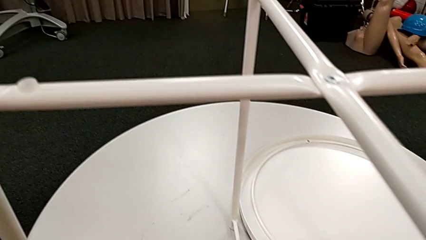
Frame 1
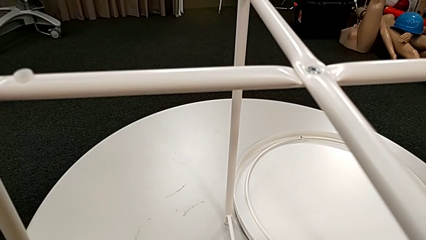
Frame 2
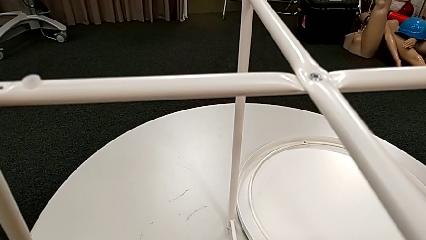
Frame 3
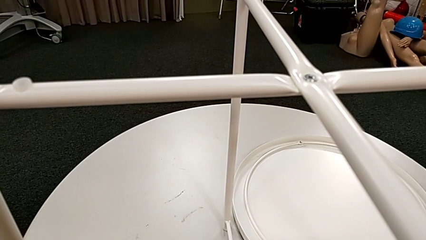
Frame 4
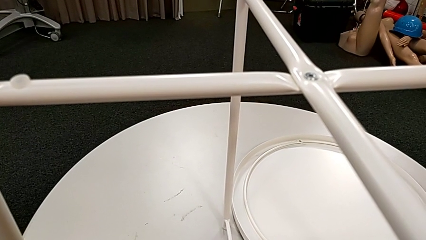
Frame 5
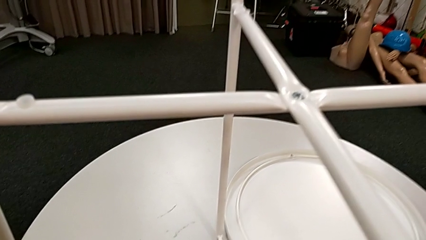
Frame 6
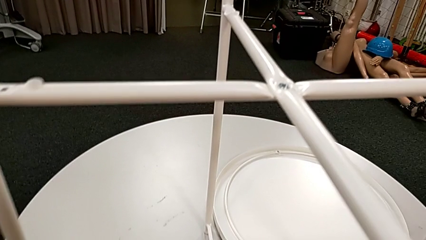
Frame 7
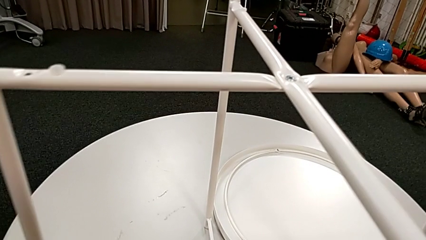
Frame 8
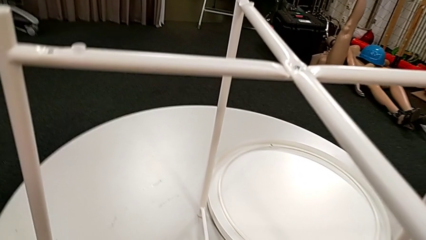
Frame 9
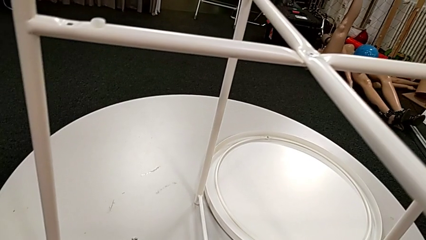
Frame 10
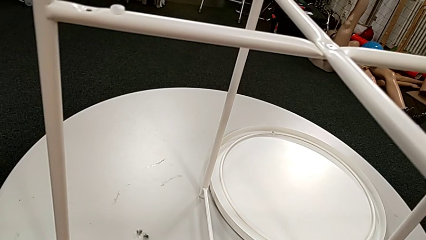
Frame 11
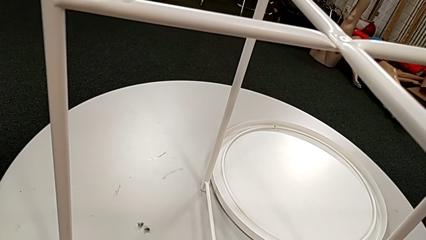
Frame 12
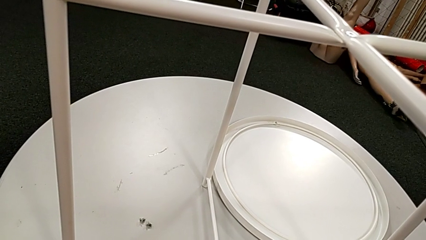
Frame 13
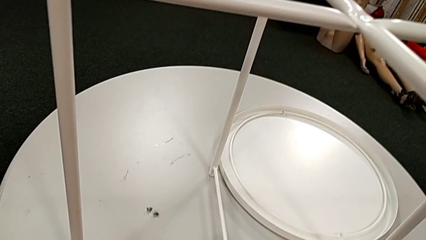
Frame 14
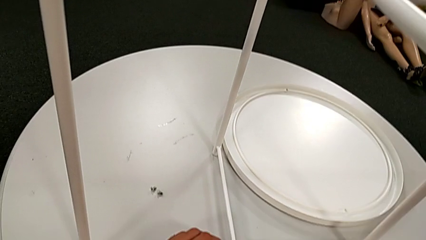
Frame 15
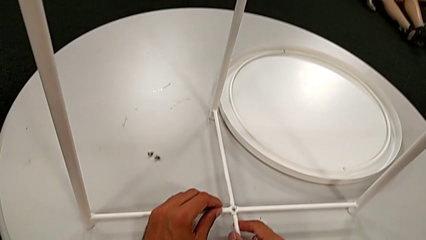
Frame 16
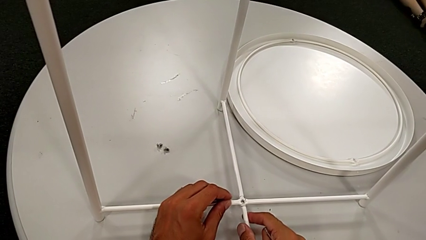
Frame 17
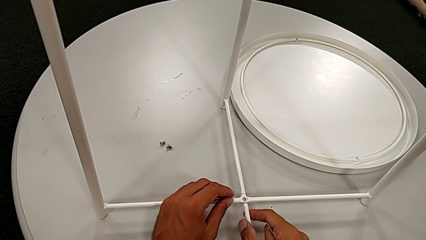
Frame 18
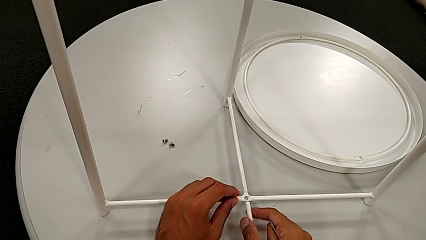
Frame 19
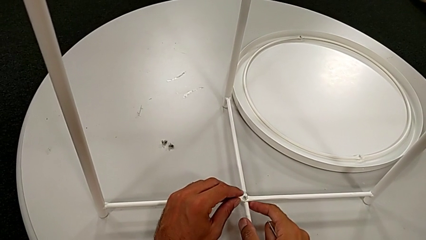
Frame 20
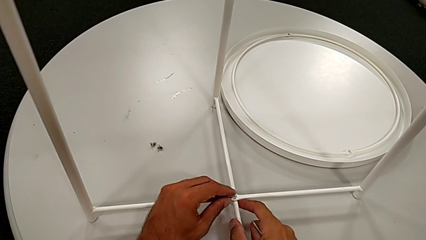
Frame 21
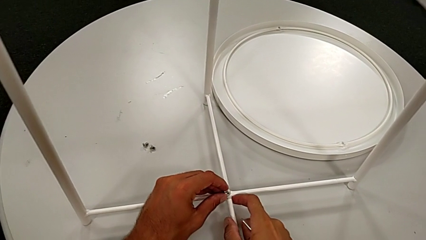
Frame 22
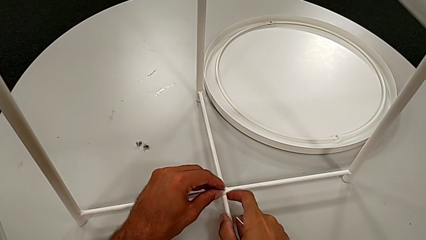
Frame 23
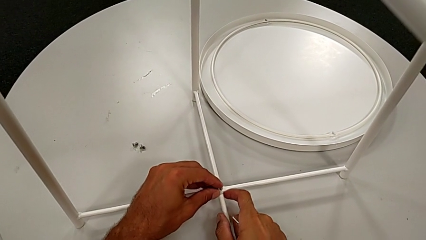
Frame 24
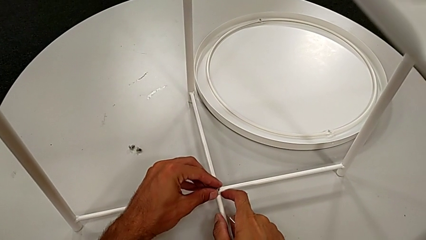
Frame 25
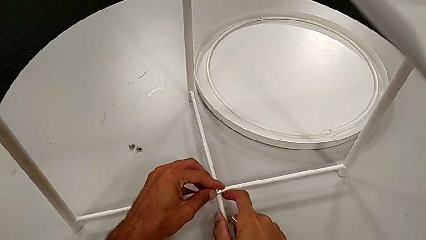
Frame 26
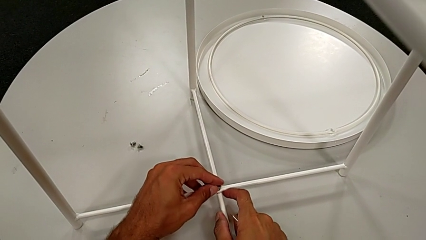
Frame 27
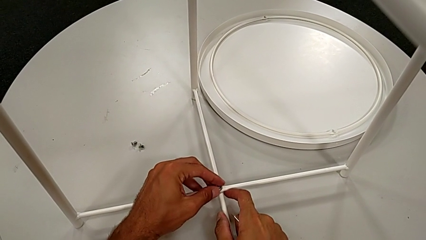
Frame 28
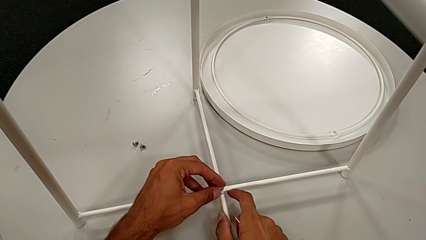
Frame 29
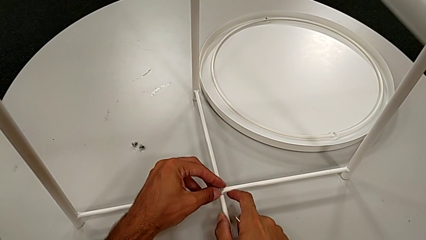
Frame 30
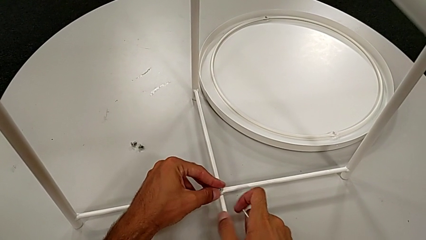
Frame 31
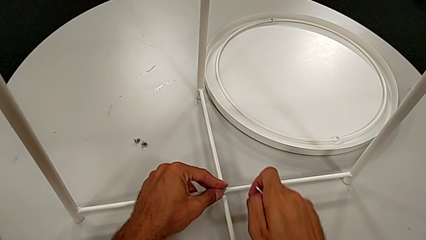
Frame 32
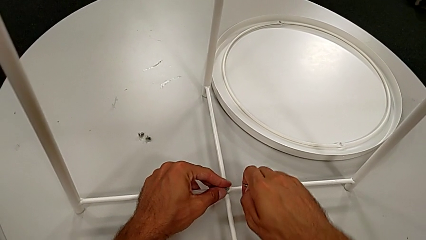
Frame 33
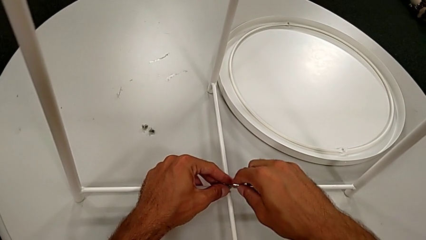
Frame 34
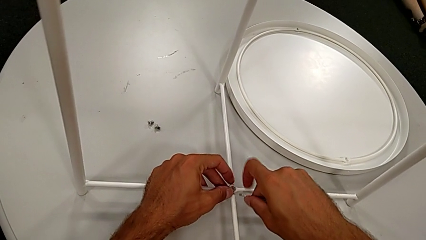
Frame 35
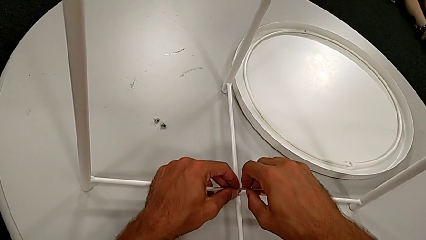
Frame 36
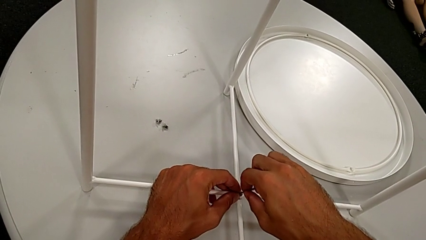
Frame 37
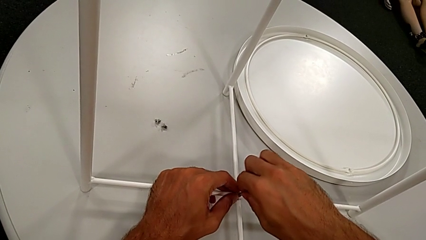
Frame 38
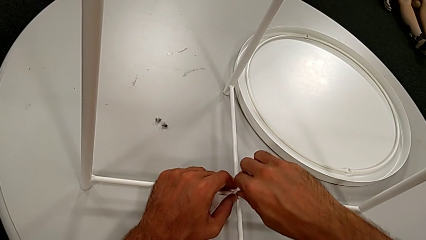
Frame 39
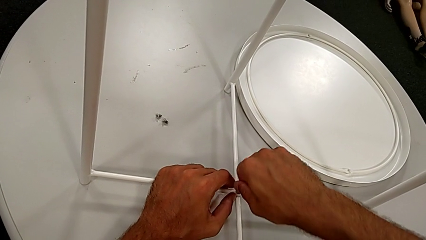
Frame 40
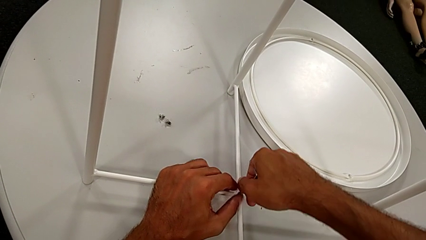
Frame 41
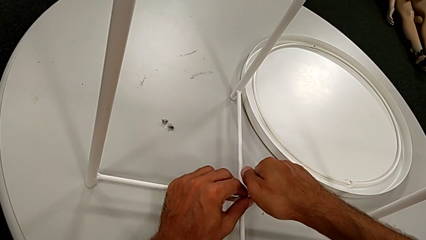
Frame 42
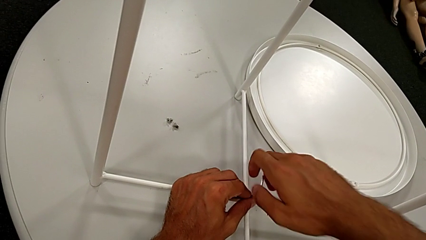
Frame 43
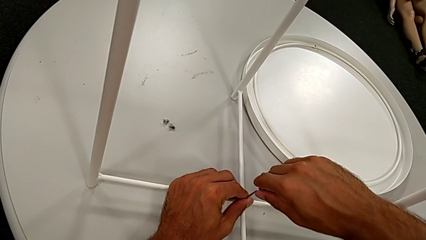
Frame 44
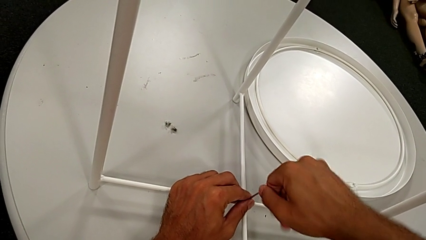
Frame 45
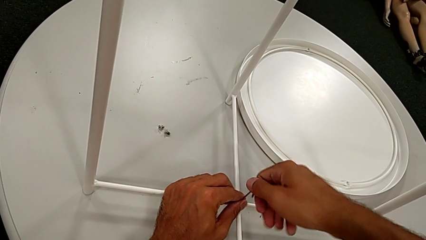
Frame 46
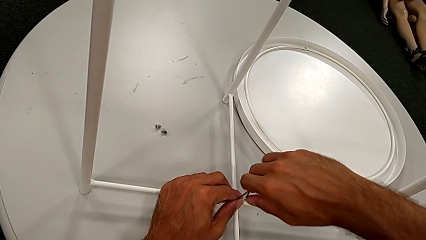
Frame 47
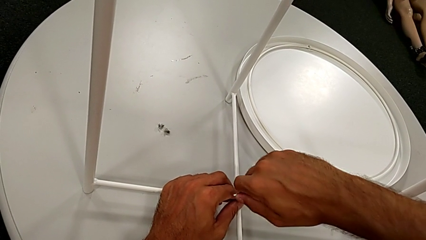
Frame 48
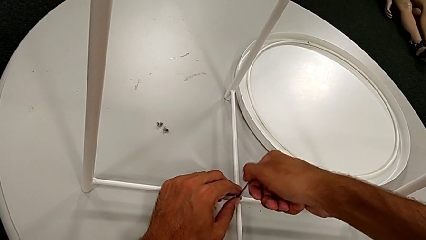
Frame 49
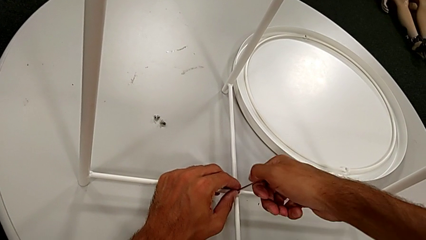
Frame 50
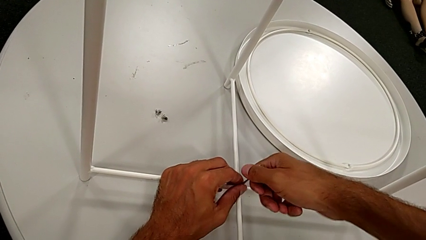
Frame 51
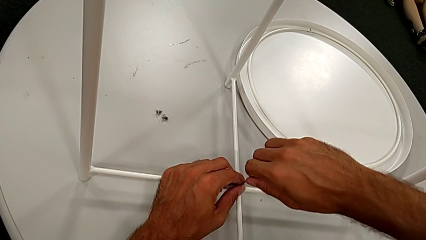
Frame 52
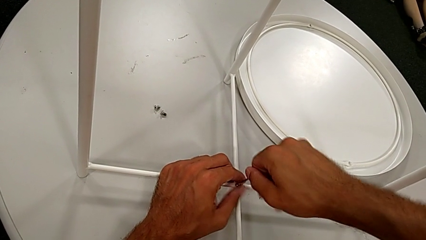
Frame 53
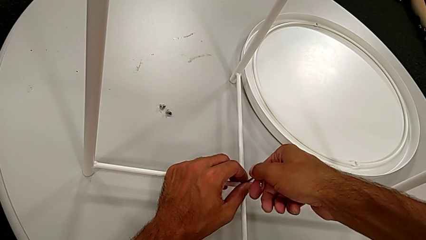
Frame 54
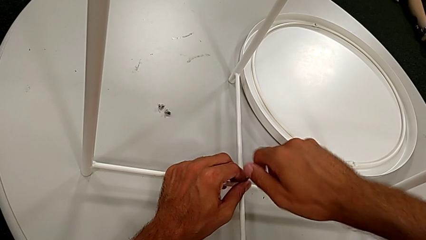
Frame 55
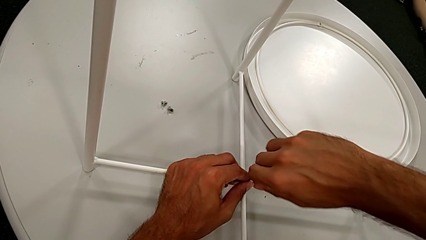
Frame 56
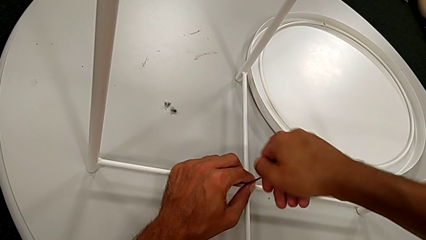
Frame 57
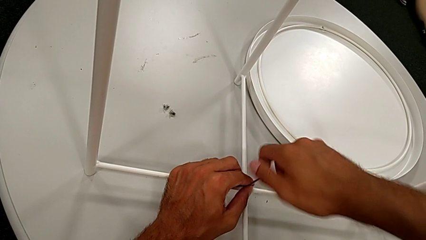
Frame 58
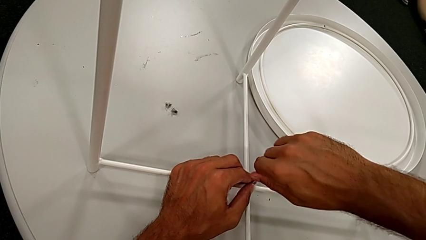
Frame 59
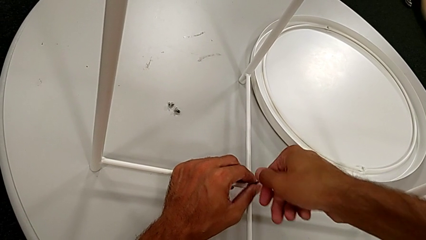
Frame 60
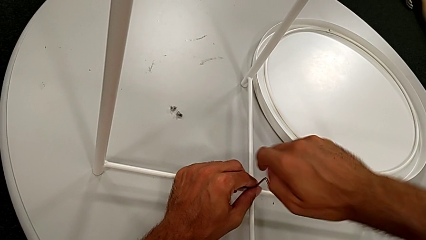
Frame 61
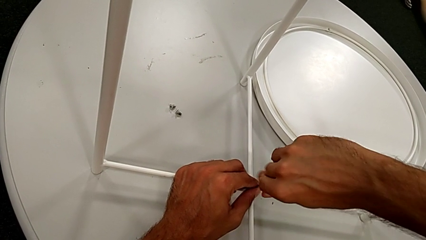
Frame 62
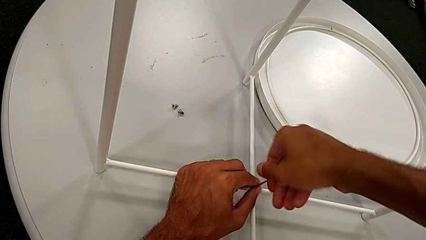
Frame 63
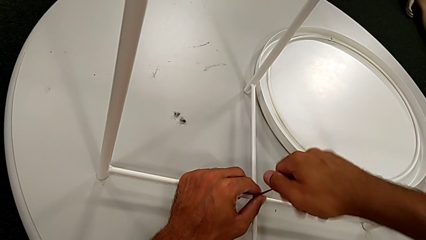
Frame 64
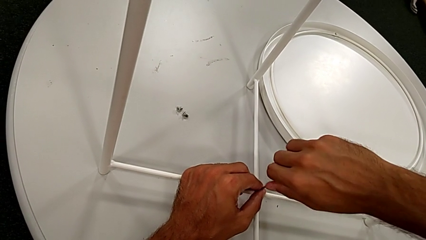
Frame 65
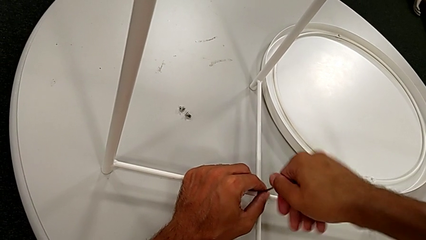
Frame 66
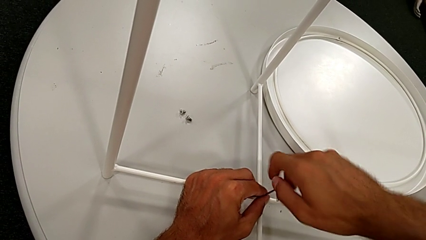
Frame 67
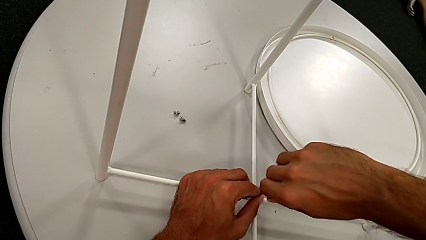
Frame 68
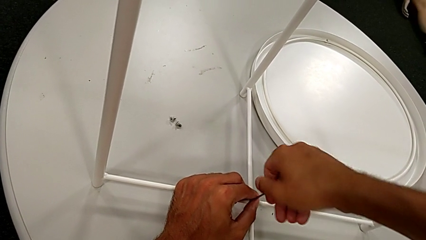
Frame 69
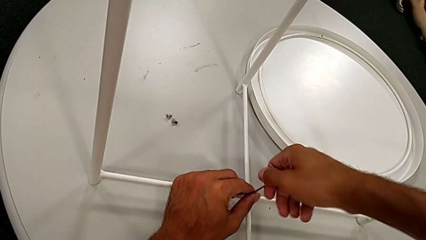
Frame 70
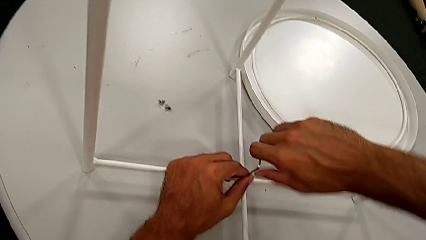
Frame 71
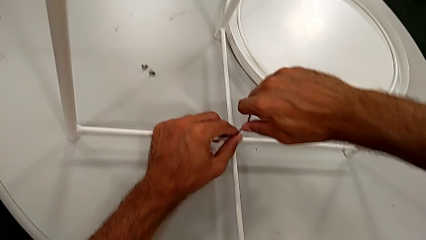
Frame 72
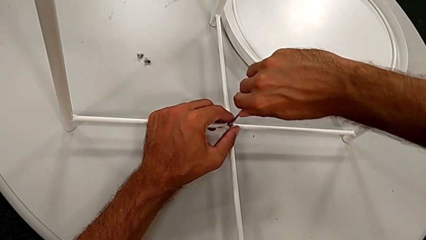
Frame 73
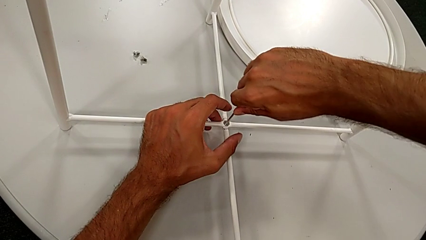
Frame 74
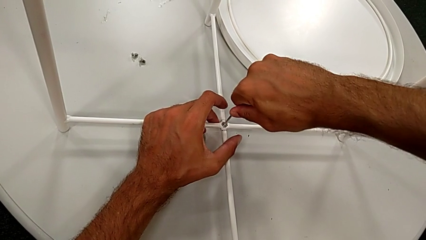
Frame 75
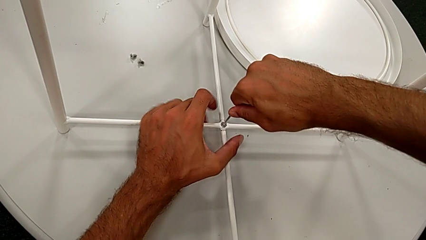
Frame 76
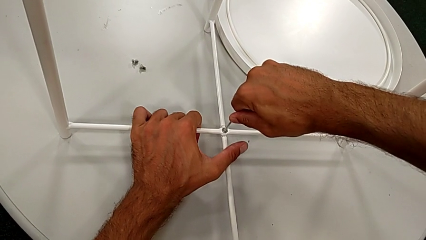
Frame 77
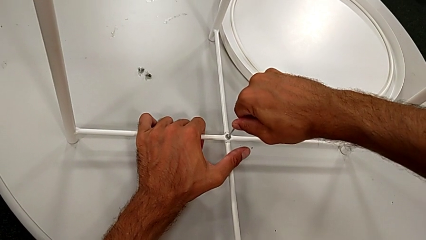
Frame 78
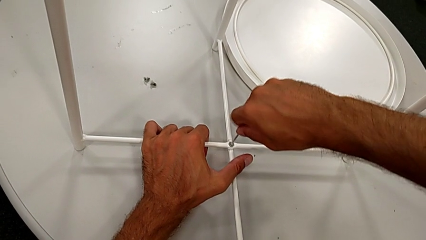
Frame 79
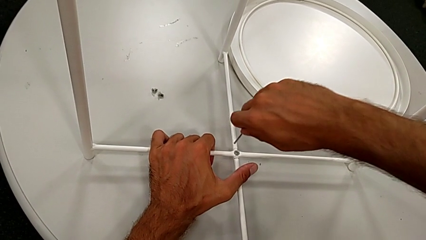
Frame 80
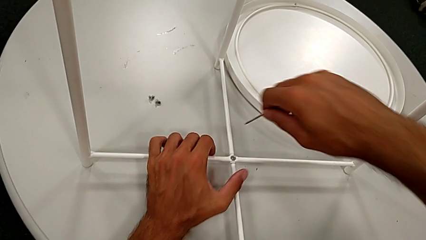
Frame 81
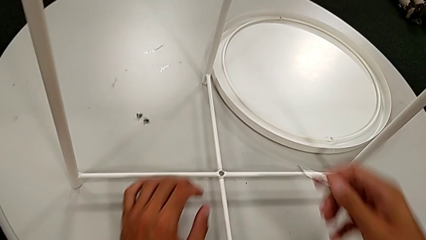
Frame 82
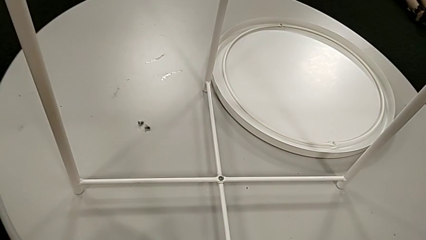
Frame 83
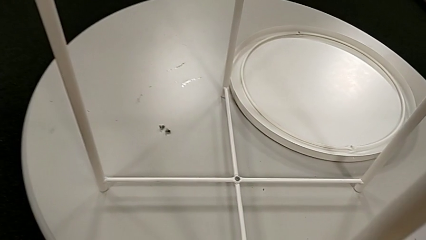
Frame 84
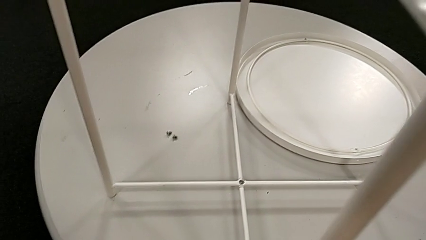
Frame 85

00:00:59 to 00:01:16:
The camera wearer is screwing the bottom screw. They grab the hex socket head, hold it, insert it, insert the Allen wrench, screw the hex socket head and withdraw the Allen wrench.
